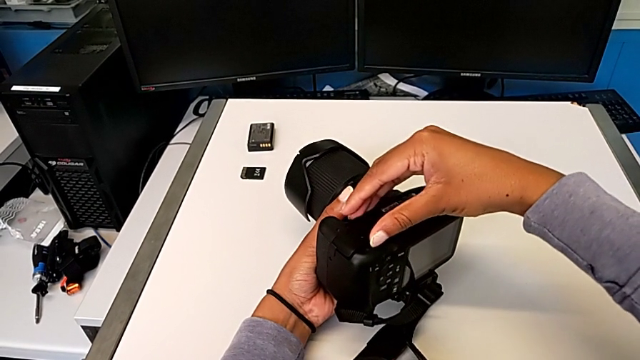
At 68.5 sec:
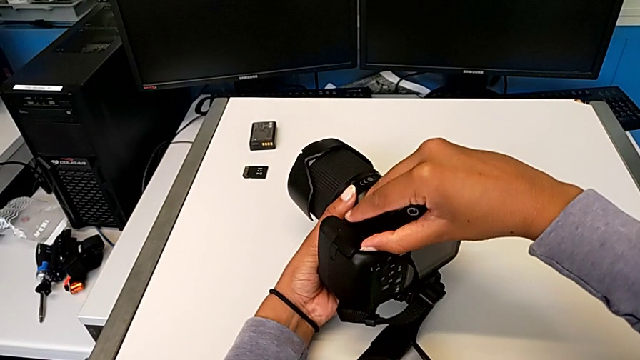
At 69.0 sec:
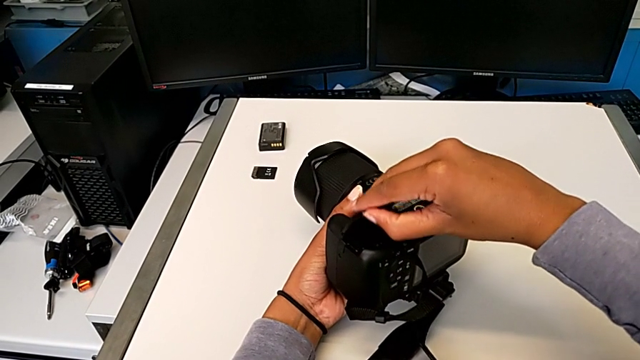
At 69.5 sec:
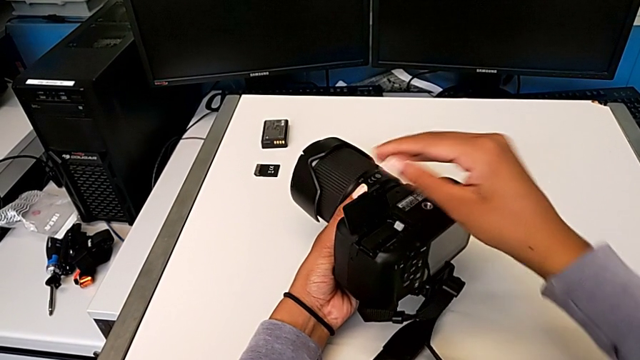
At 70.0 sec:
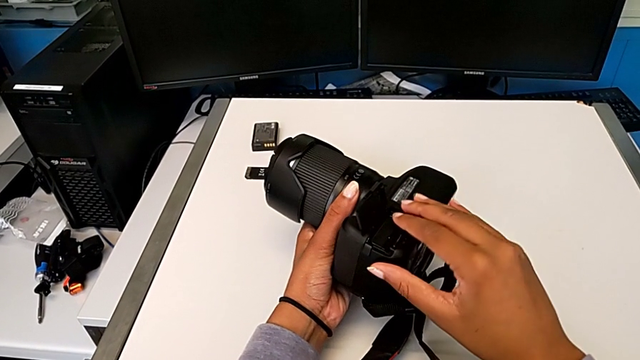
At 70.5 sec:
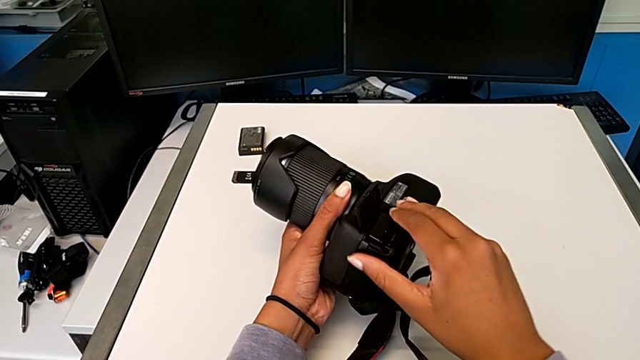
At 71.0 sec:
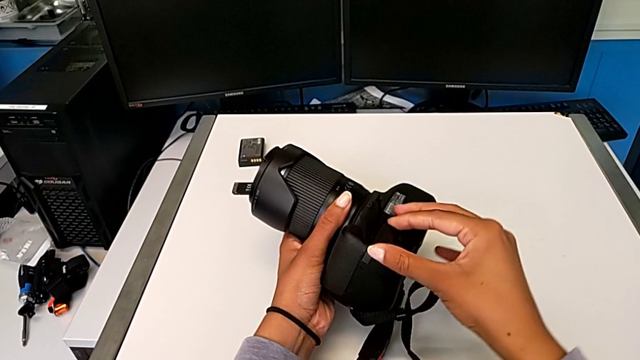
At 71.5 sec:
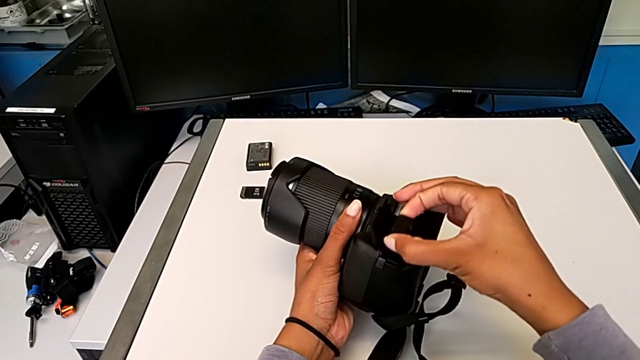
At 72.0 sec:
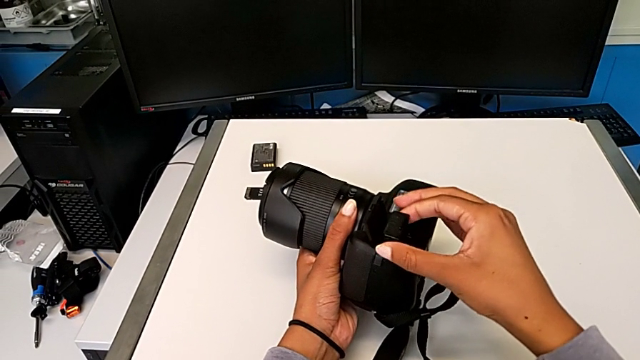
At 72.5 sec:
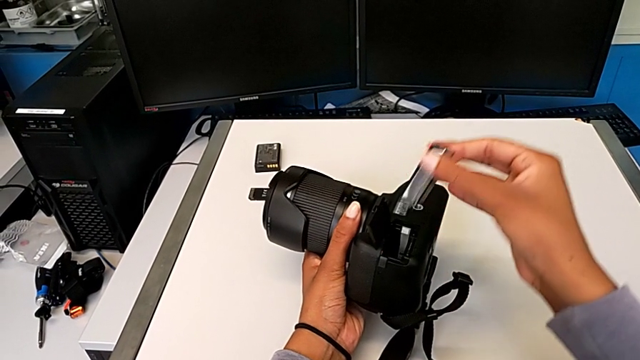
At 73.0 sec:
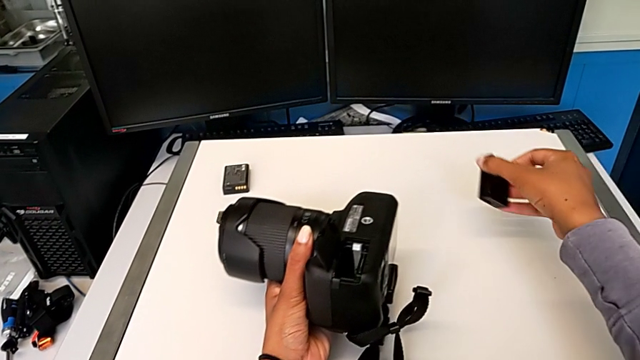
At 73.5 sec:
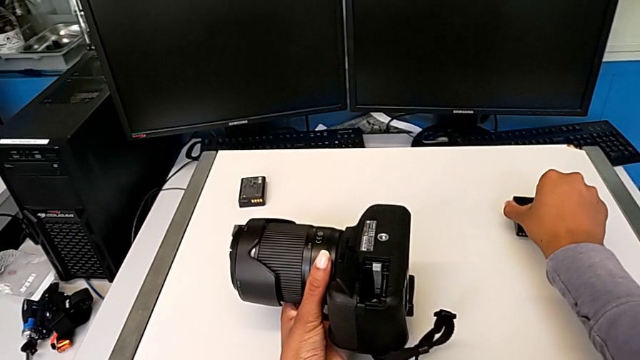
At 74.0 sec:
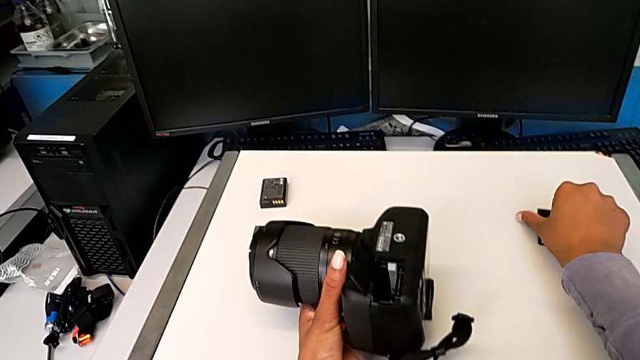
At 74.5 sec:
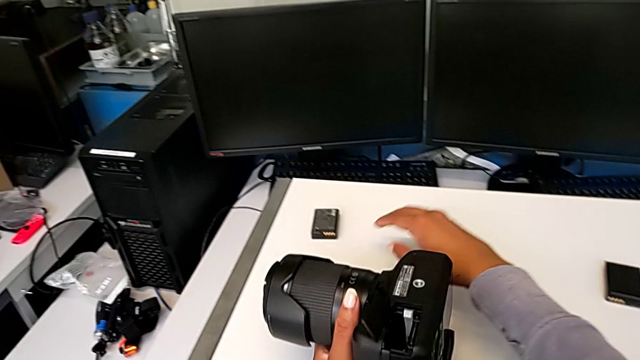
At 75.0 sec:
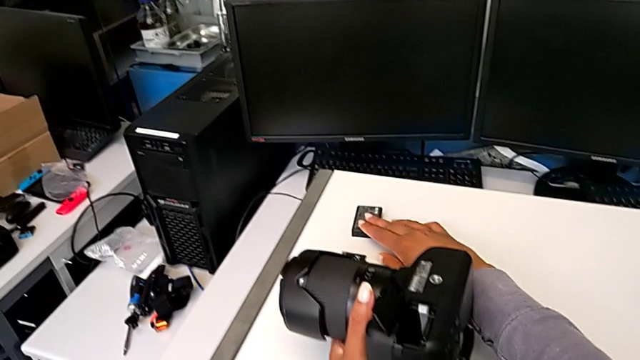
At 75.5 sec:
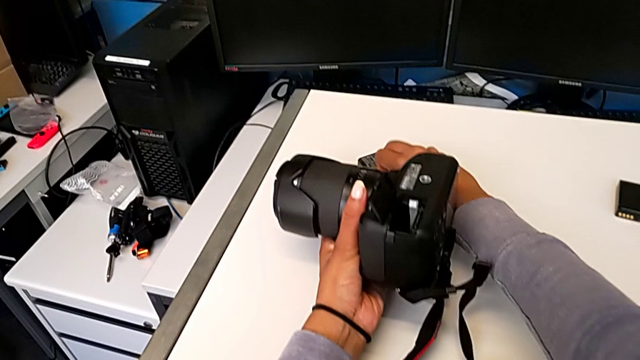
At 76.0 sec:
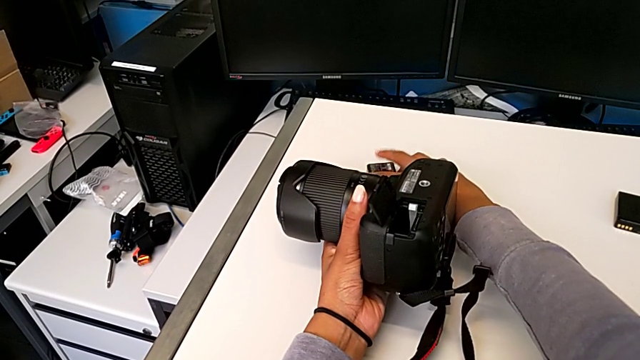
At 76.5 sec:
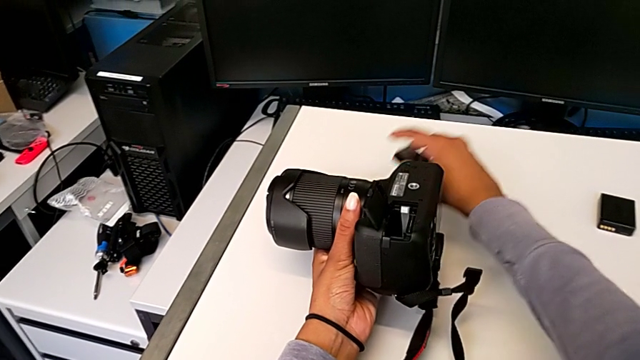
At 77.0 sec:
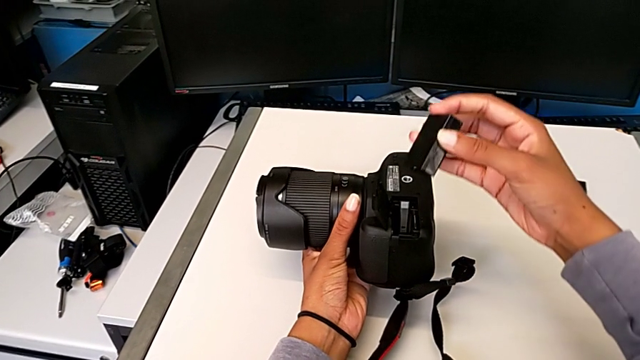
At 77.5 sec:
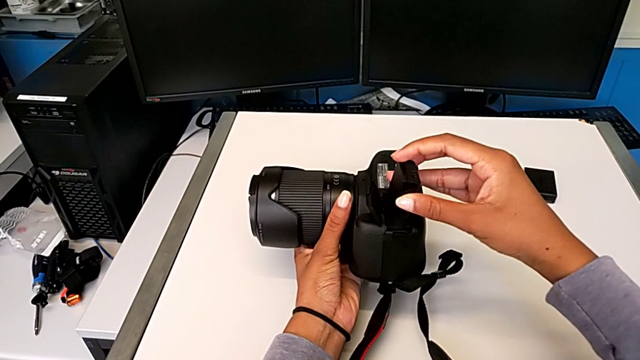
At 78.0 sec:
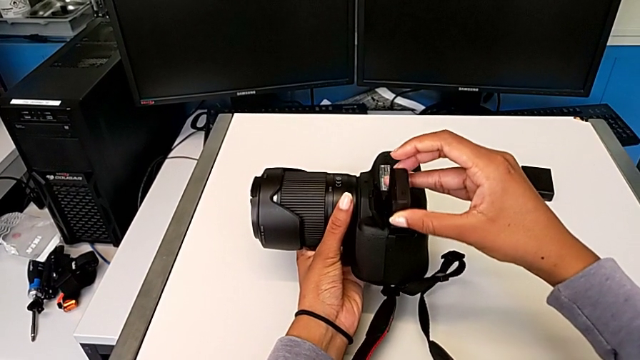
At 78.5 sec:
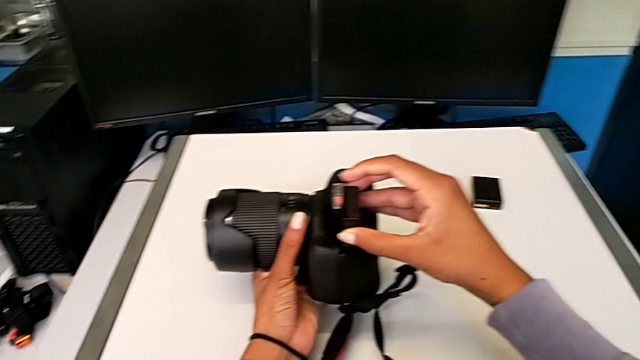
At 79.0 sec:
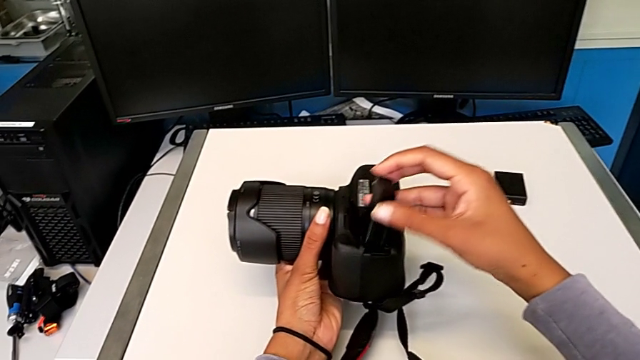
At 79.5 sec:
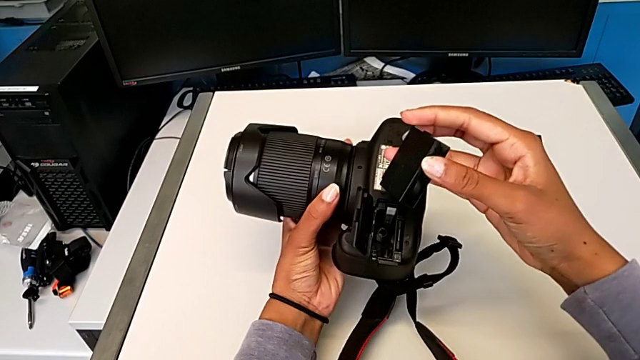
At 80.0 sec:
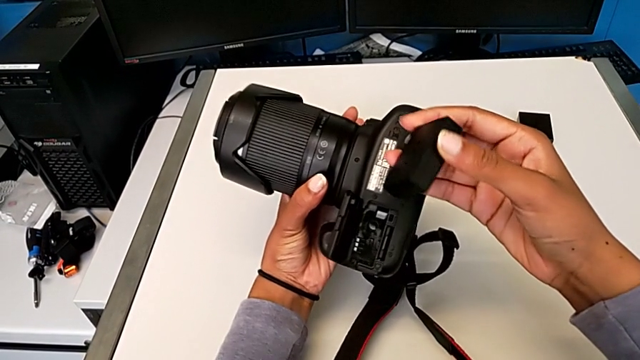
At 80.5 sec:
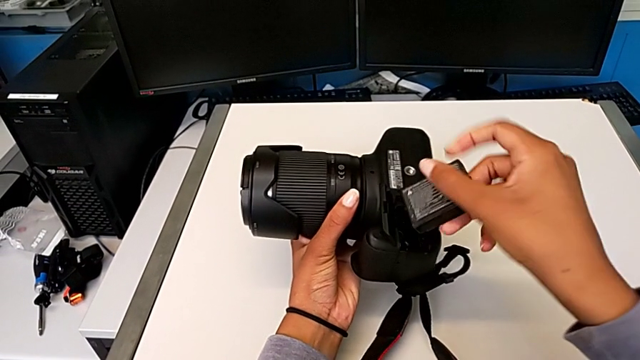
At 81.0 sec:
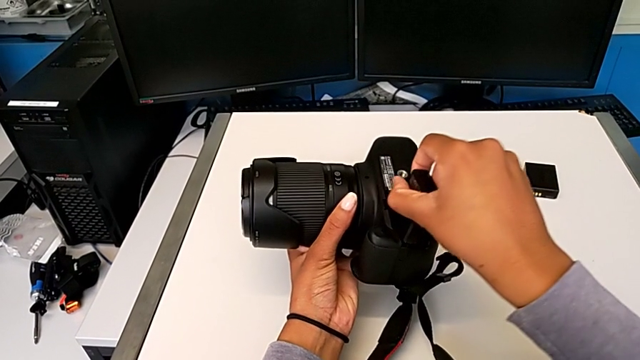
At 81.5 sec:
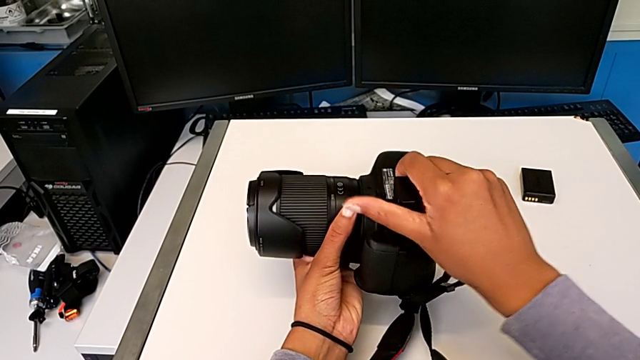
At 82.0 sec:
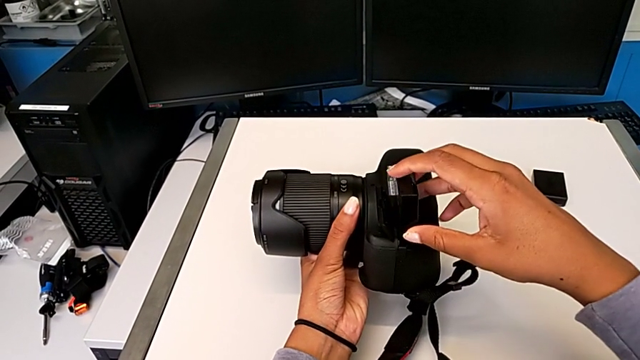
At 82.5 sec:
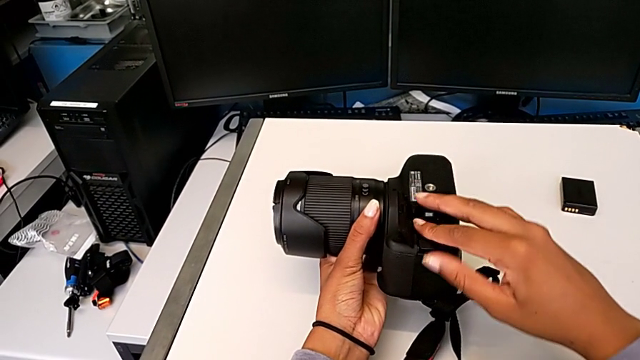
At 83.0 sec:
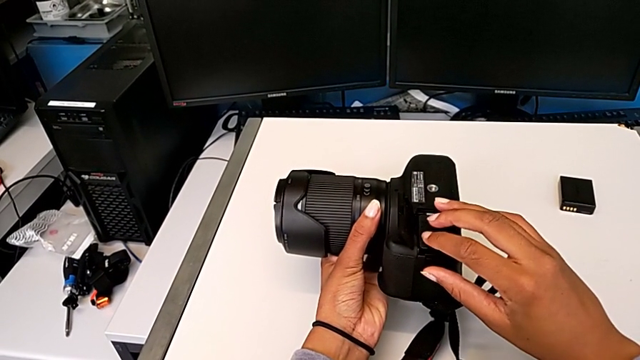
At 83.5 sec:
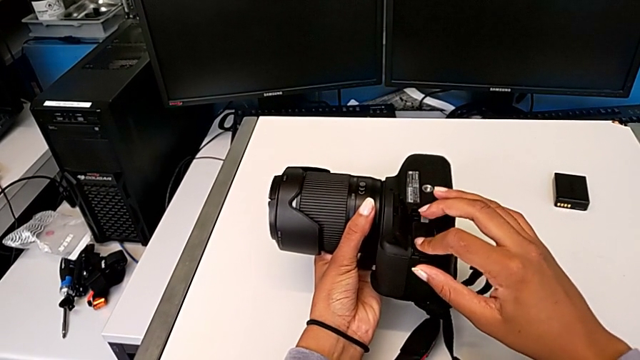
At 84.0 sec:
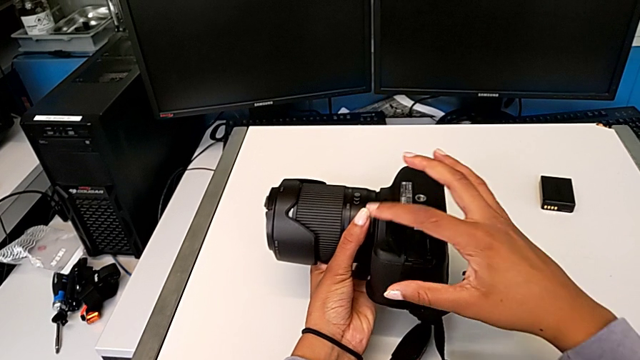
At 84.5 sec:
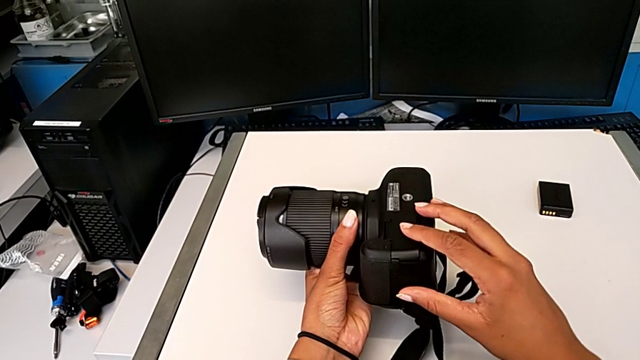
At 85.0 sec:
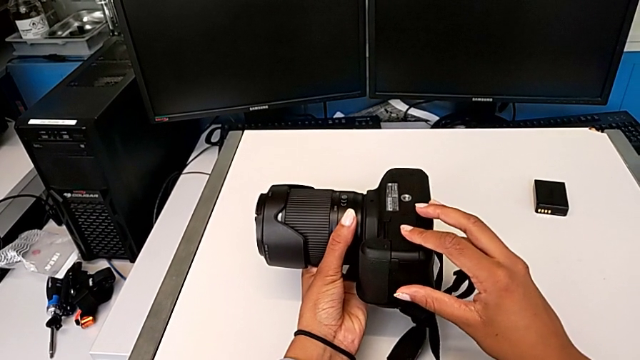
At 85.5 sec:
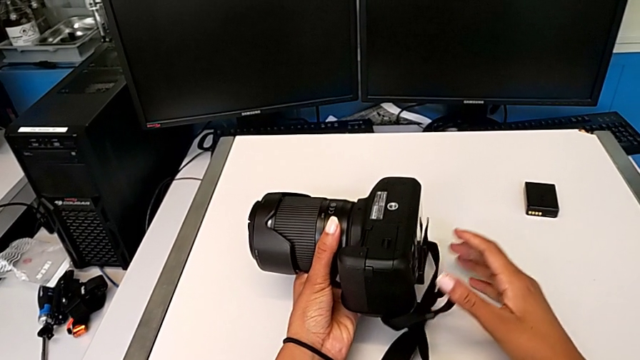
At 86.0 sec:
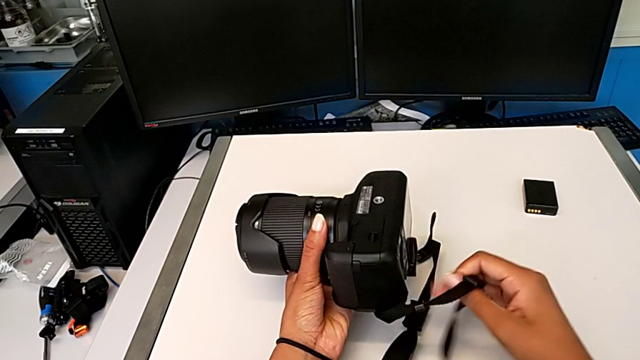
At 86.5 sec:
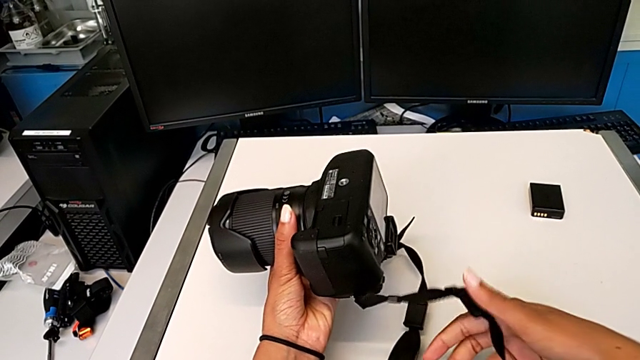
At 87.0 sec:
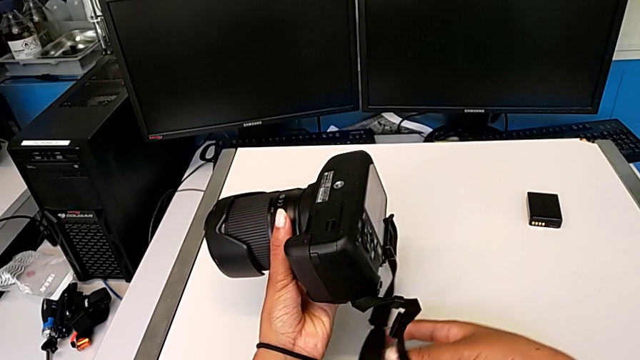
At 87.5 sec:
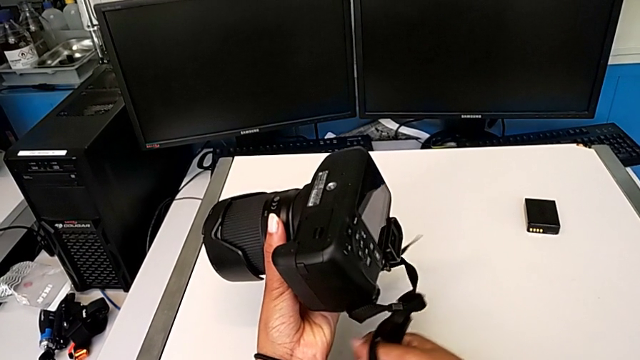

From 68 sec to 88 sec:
The camera wearer is changing the battery of their DSLR. They open the rectangular battery door, grab the old battery, place it, grab the new battery, lift it, wrongly insert it, pull it, flip it, insert it, close the rectangular battery door, grab the black strap and pull it.

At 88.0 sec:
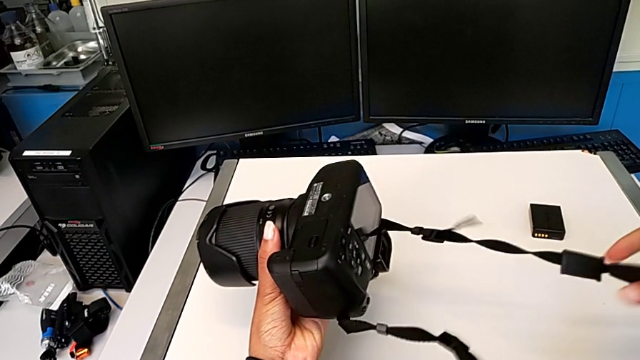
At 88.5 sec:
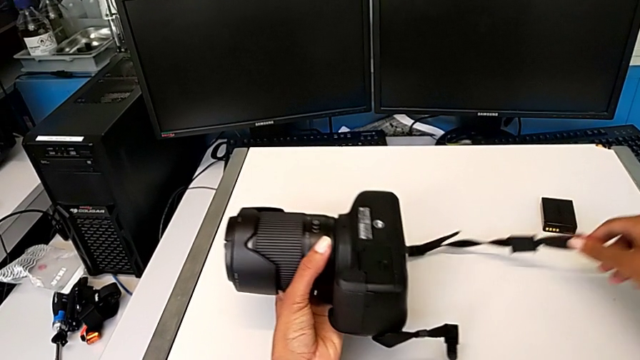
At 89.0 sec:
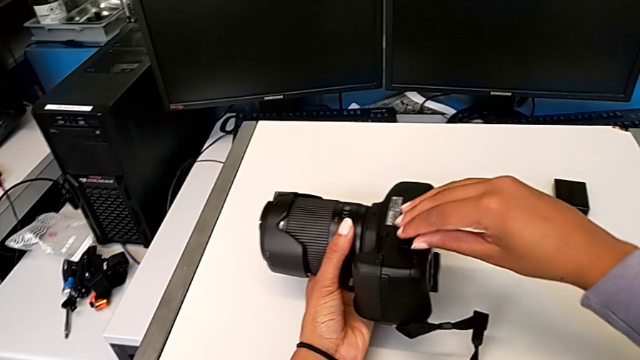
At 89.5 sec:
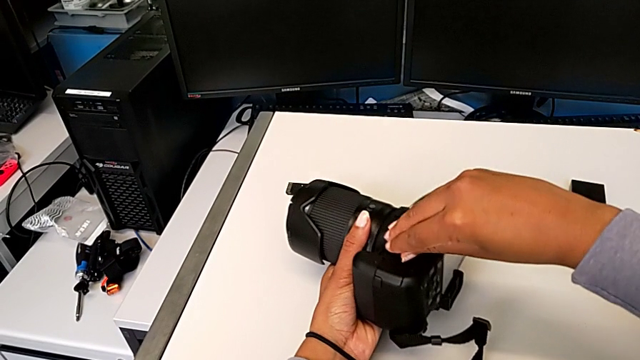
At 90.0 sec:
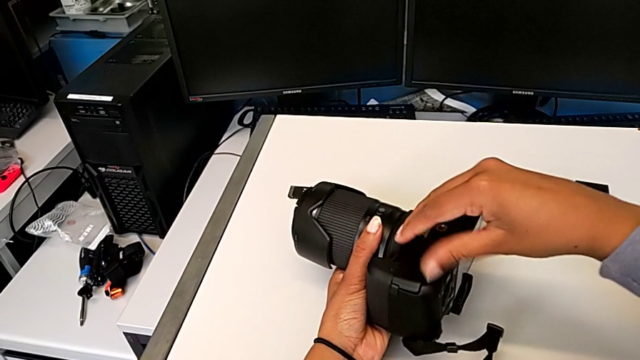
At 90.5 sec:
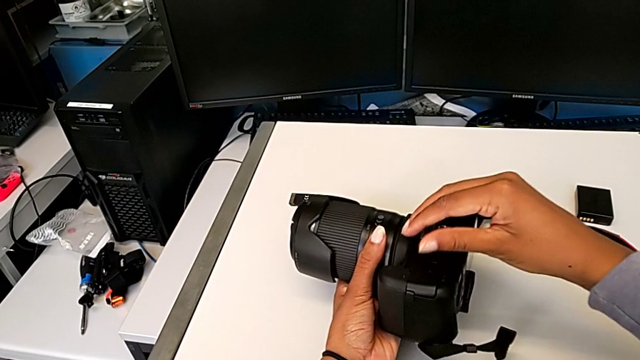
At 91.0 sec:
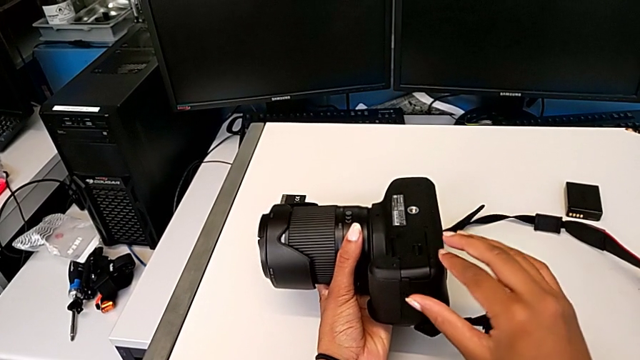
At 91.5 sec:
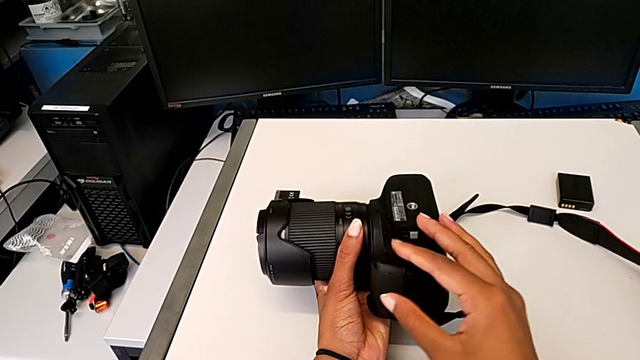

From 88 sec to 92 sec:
The camera wearer is changing the SD card in the DSLR. They place the black strap, press the little button and open the rectangular battery door.
